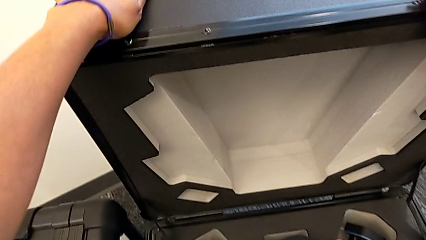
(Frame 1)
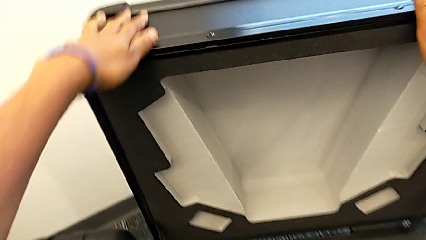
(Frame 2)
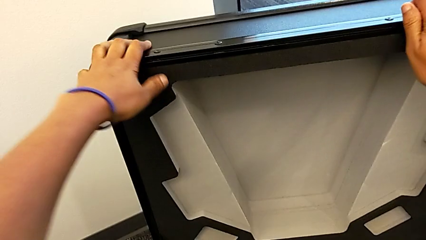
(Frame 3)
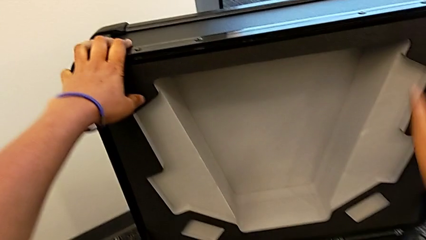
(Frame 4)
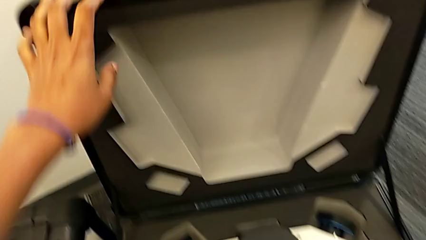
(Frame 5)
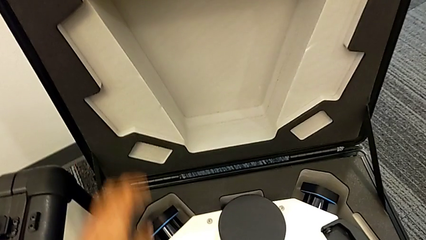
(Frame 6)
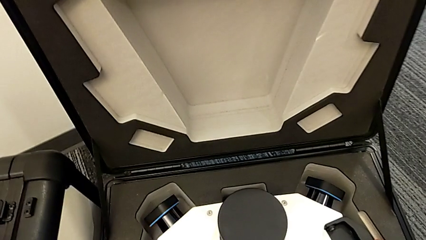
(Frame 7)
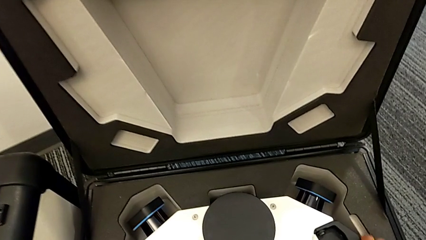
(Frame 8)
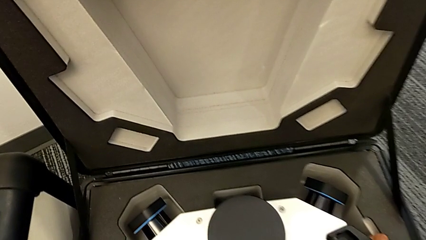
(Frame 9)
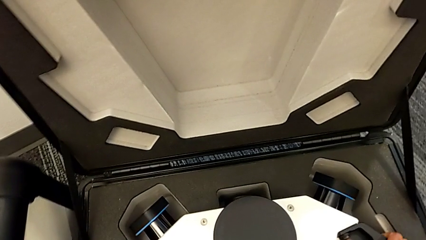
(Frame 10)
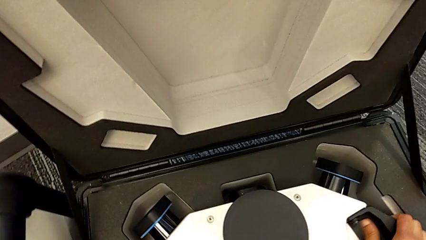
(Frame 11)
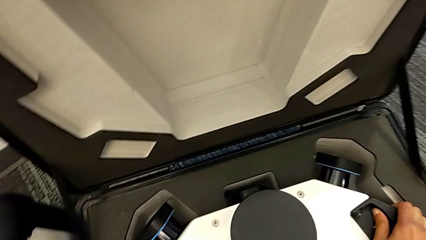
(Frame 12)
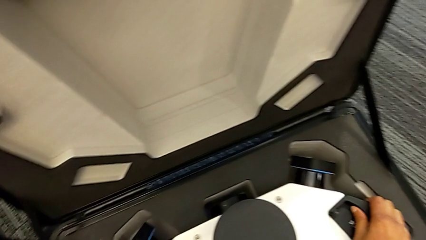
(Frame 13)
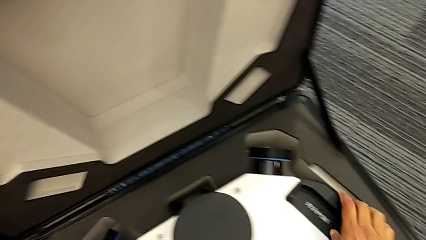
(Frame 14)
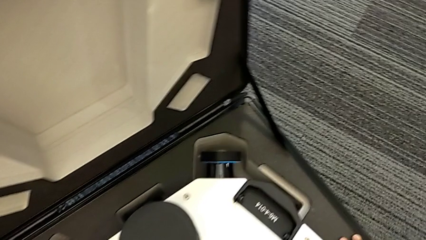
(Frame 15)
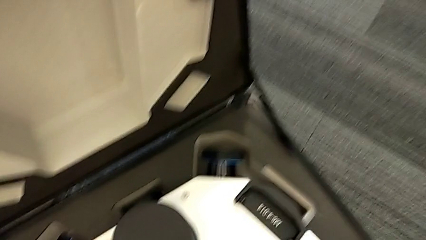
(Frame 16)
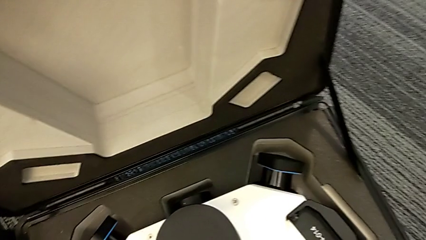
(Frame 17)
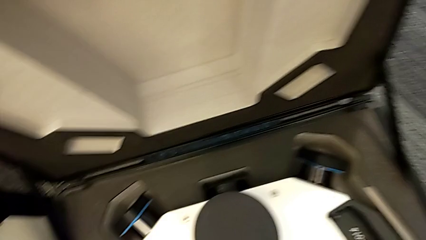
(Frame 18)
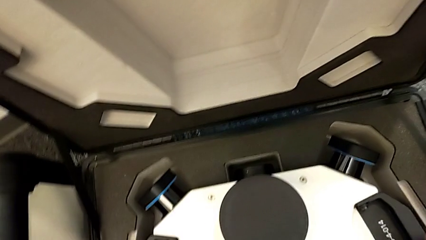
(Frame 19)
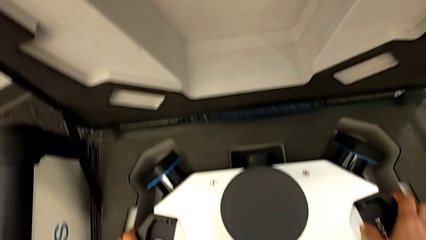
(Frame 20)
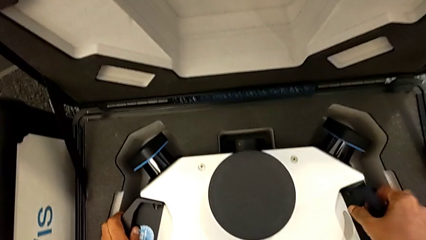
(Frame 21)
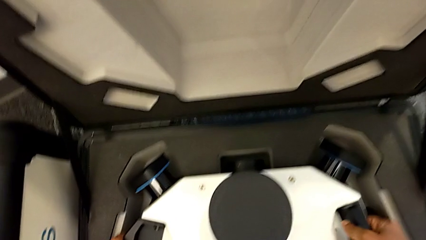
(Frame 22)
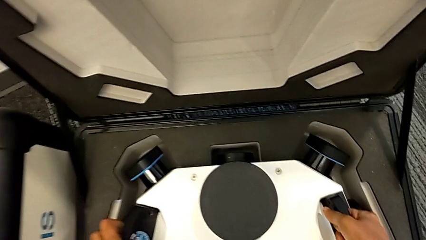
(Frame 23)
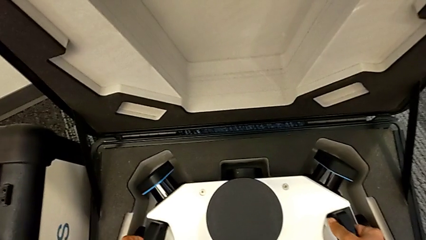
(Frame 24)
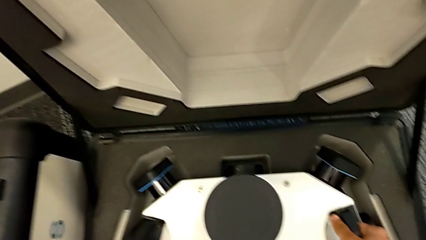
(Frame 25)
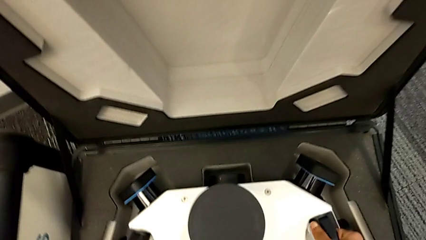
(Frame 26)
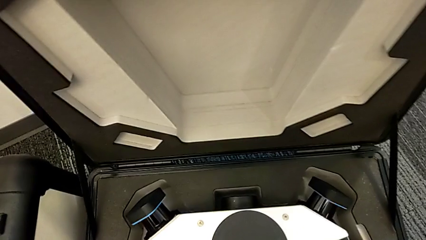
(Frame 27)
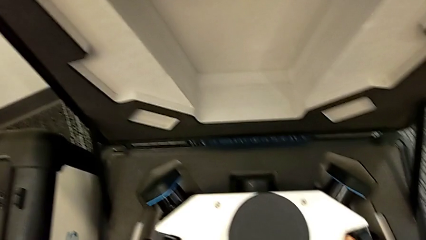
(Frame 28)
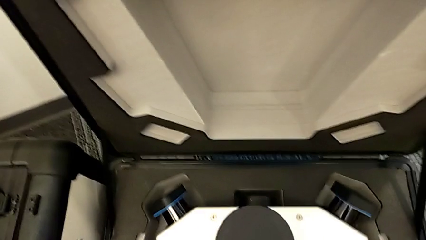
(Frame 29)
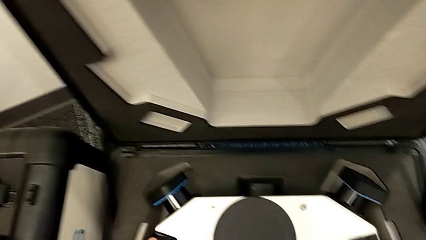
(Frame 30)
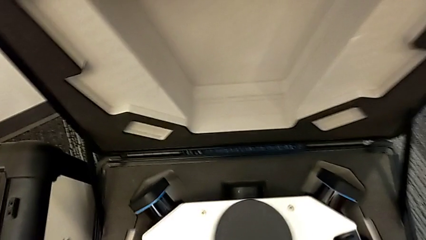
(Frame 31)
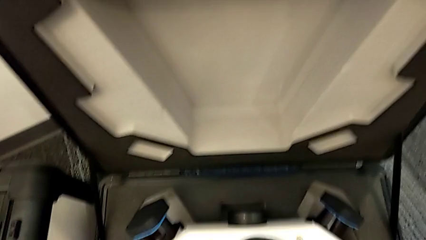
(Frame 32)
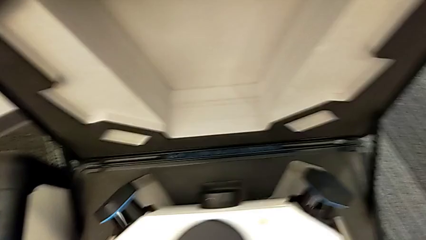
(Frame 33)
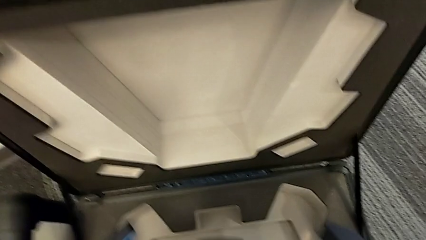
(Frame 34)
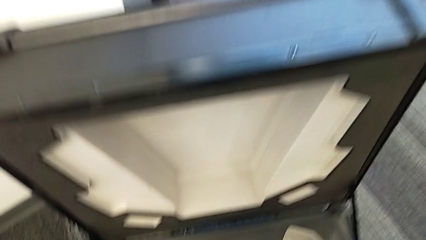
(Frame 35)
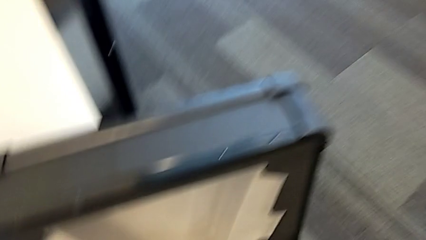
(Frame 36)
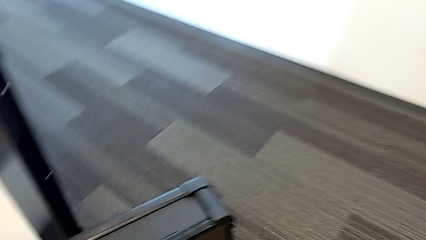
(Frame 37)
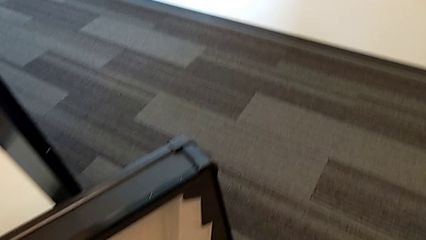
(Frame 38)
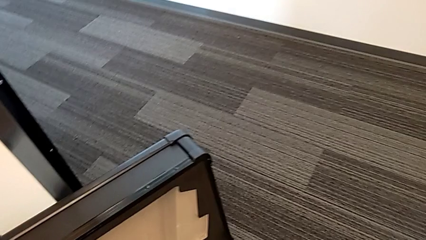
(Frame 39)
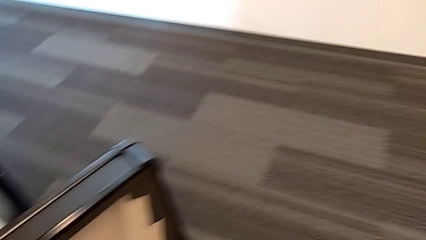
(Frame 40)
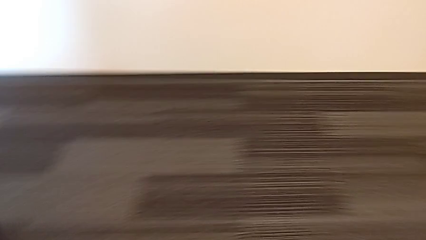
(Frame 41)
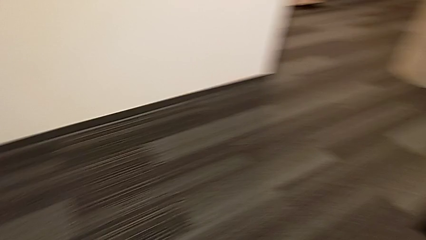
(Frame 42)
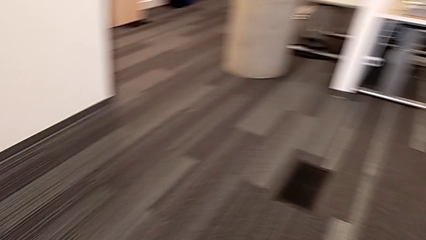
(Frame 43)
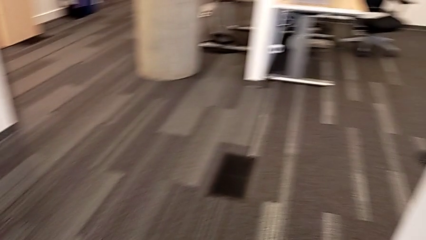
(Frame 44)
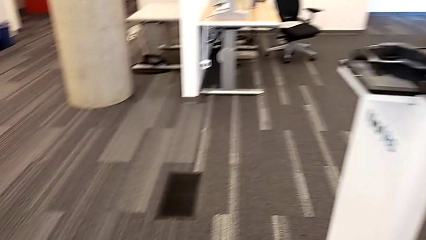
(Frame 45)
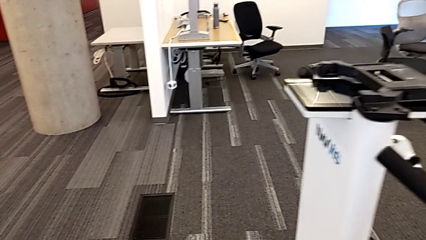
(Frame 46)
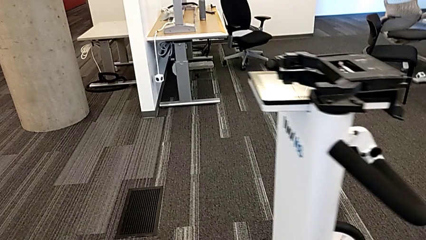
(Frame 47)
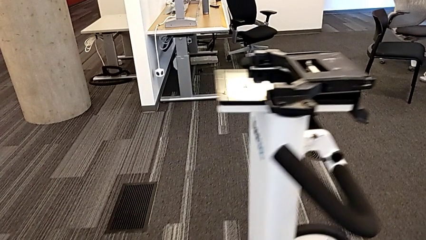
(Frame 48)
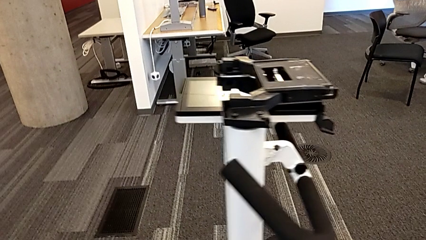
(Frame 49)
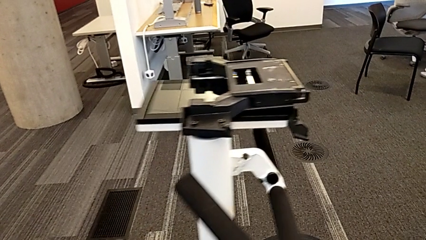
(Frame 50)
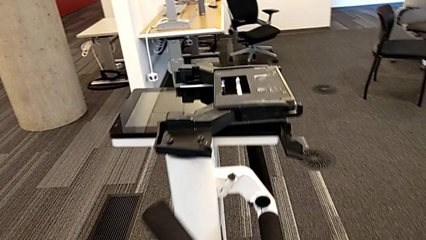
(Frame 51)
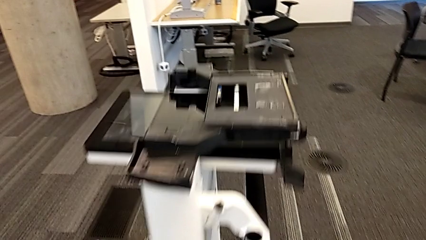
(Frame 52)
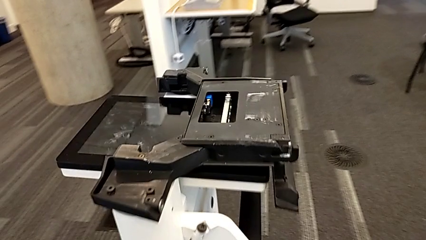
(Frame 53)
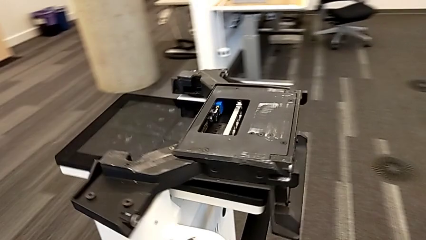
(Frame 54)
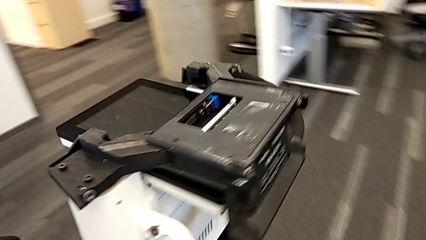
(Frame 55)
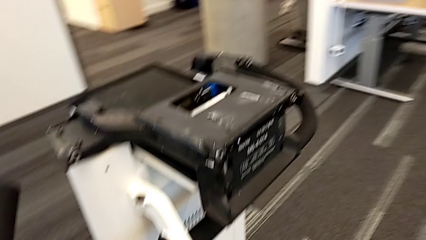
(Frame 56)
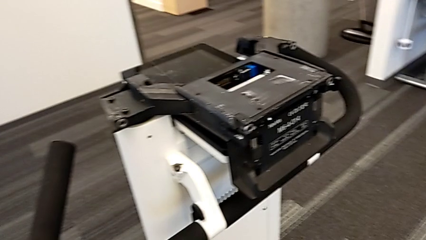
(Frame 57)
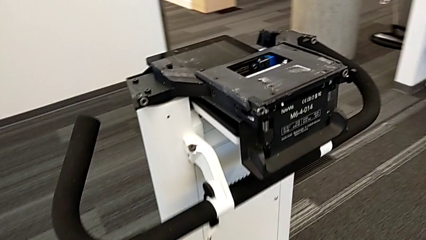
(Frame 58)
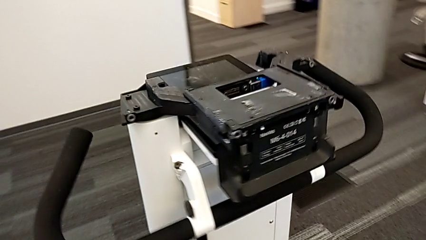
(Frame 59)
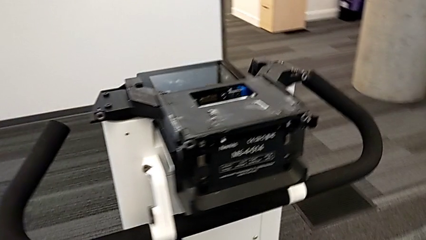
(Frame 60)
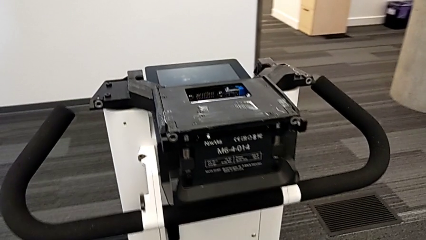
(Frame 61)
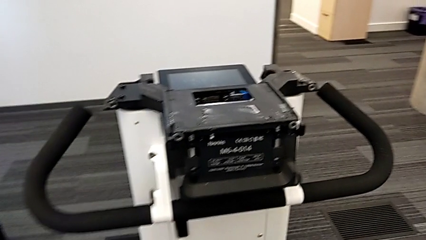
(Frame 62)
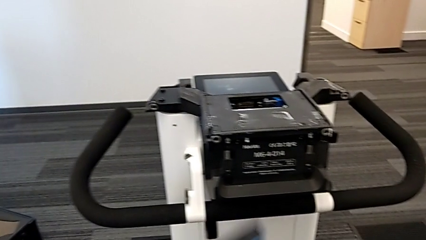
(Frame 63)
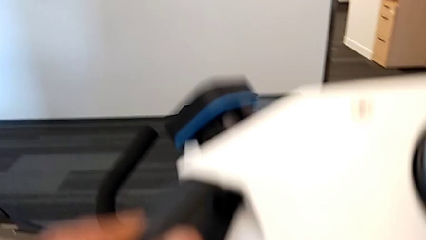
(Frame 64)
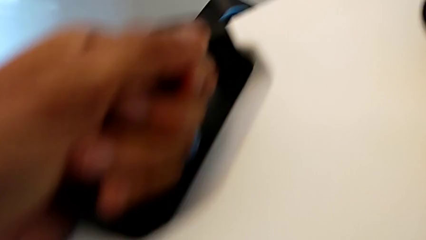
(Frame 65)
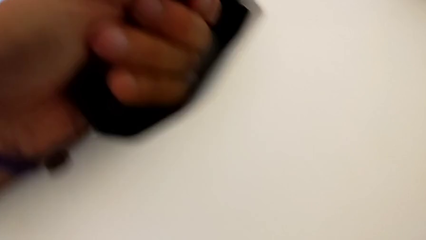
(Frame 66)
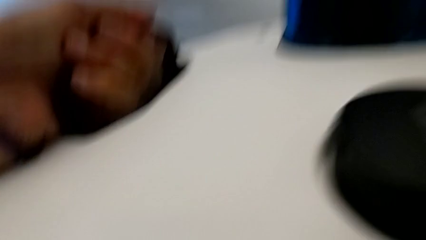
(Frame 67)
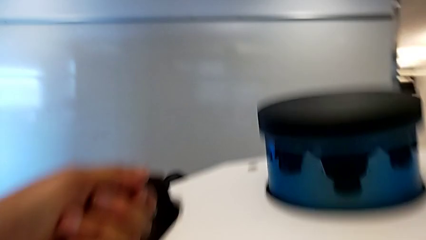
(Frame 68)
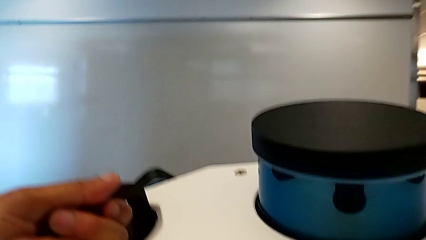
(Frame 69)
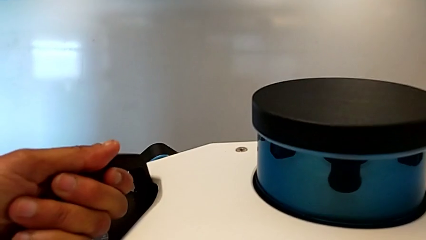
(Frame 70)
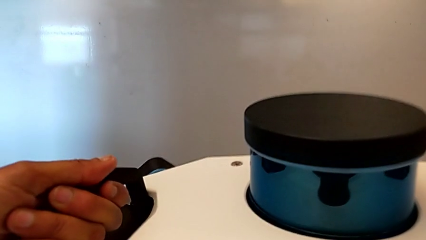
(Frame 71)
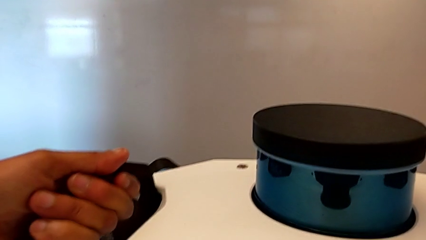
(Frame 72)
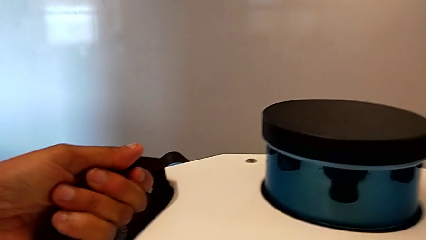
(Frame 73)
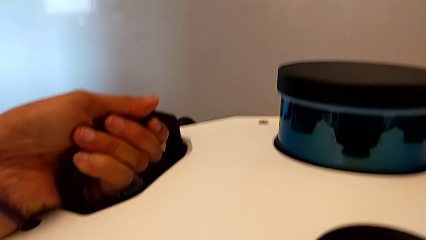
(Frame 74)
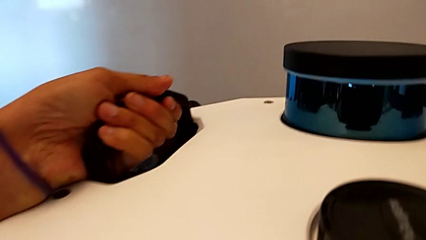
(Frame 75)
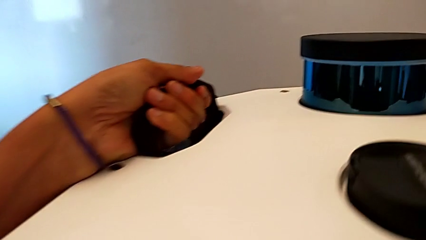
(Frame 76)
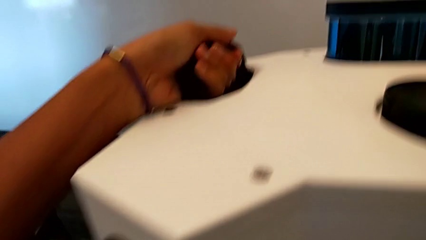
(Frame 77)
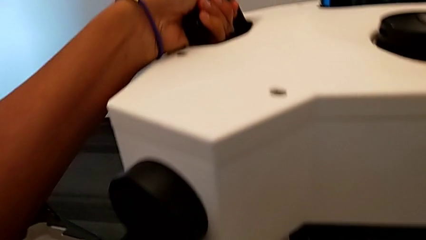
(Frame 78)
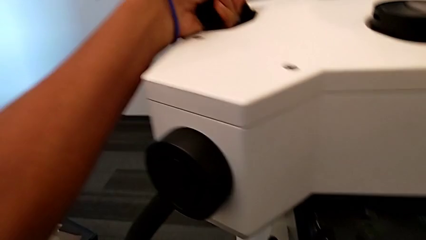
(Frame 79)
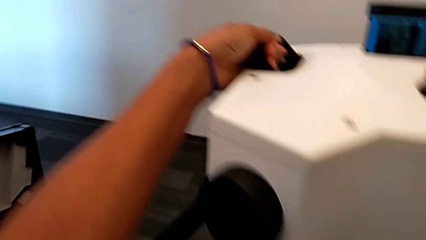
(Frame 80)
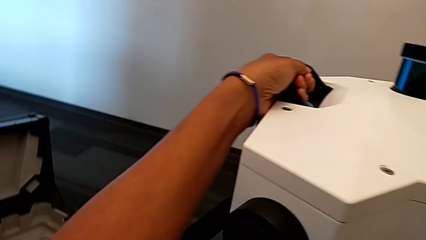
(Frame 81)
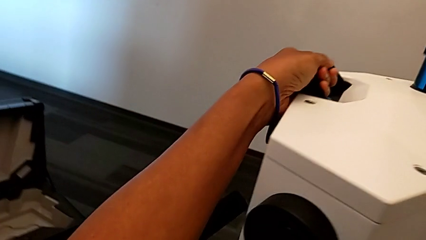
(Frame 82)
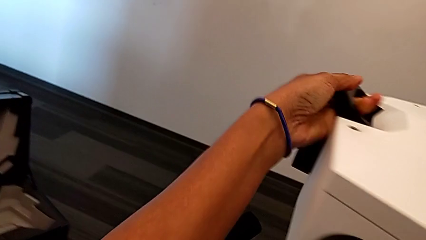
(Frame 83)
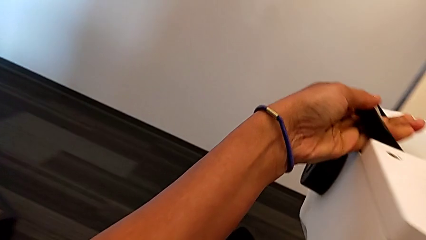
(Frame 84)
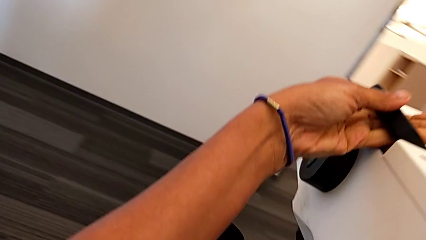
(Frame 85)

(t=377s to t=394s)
The camera wearer is assembling the M6 head into the M6 body. They open the box, withdraw the M6 head and begin to assemble it.
